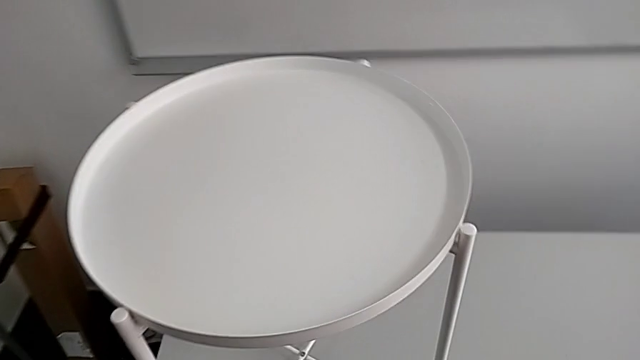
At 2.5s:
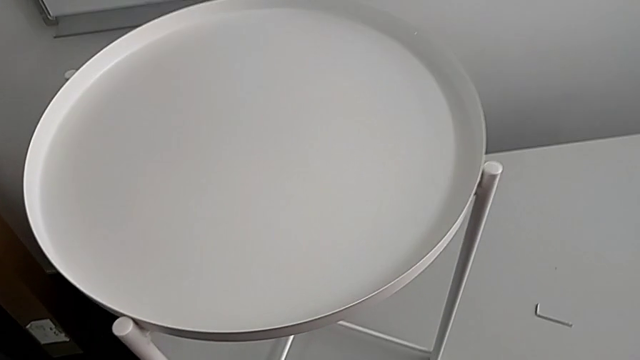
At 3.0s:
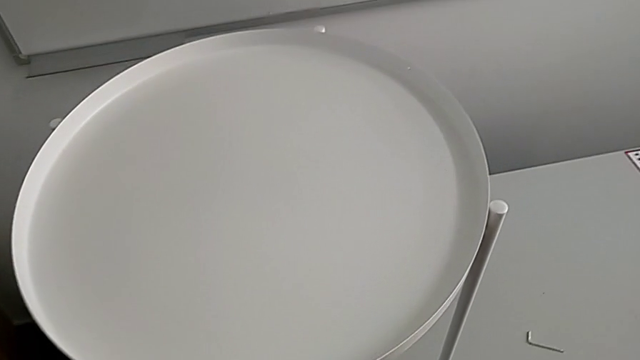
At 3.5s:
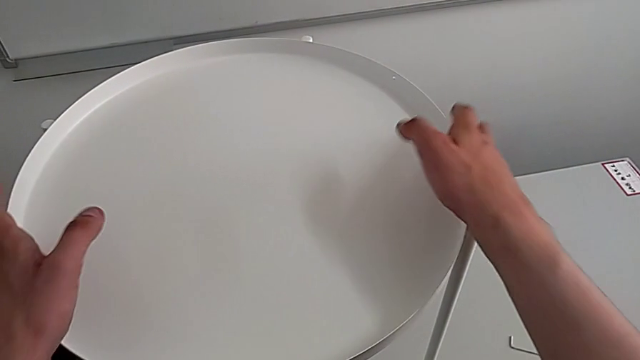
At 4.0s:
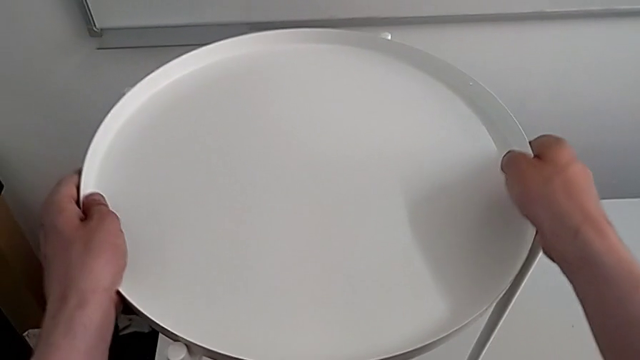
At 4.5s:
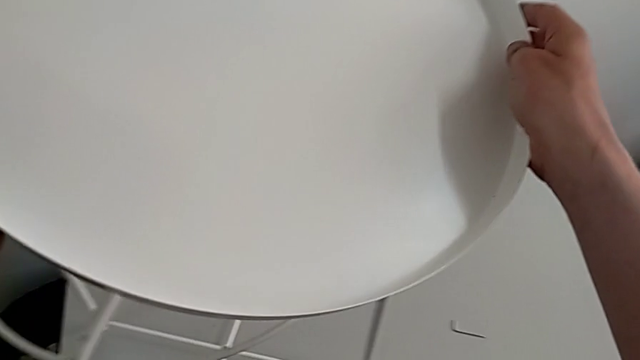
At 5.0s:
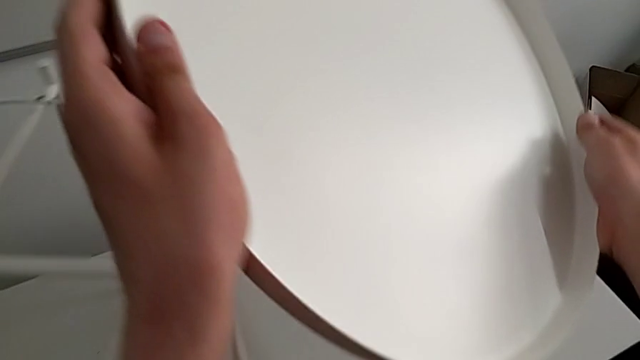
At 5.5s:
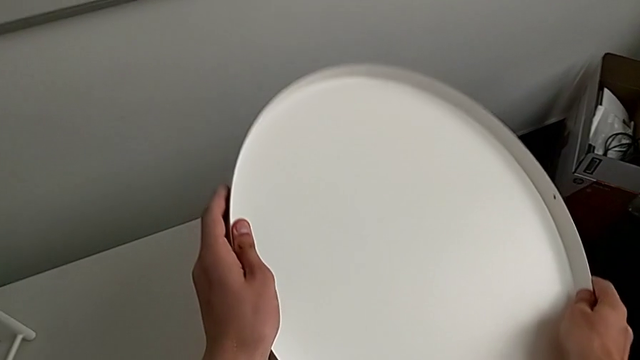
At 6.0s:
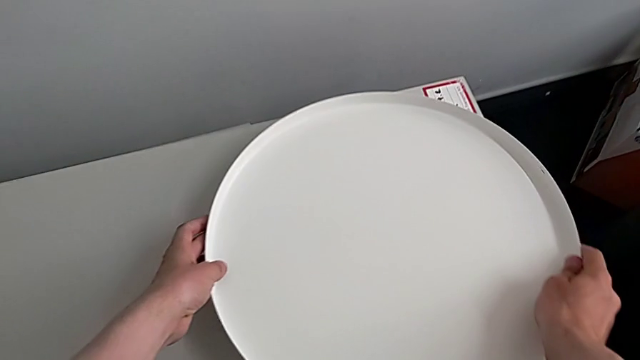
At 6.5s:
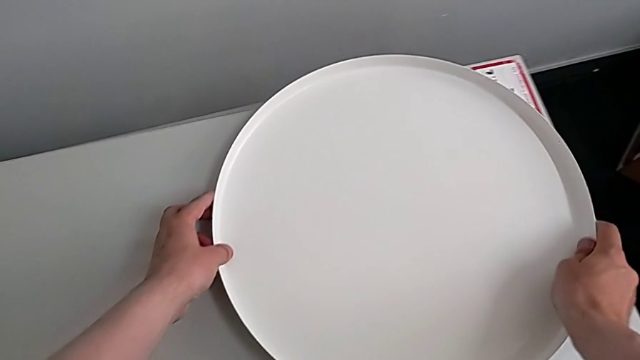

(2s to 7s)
The camera wearer removes the tray. They approach the tray, grab it, disassemble it, lift it and place it.

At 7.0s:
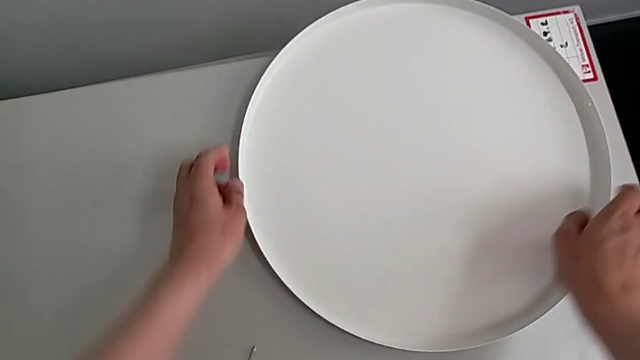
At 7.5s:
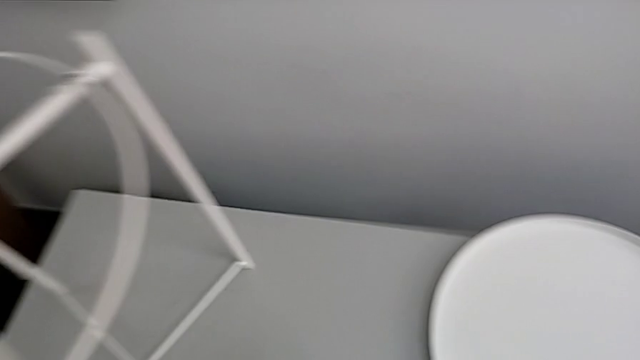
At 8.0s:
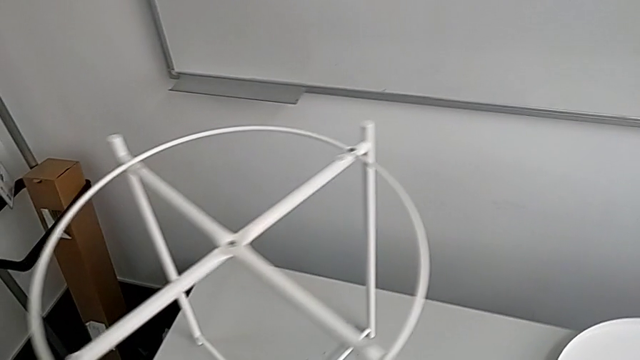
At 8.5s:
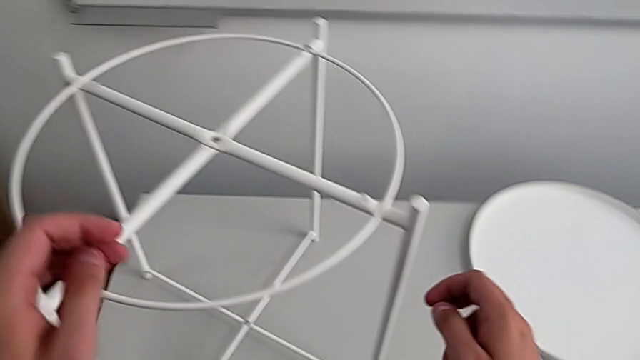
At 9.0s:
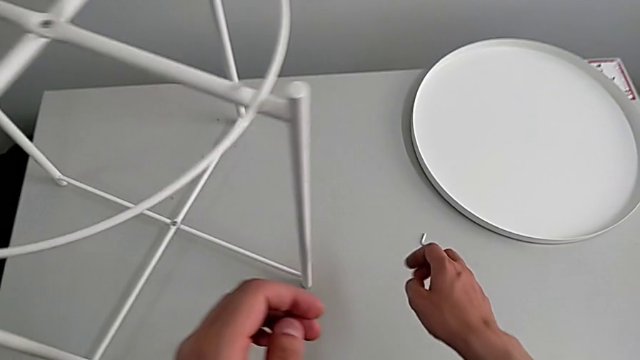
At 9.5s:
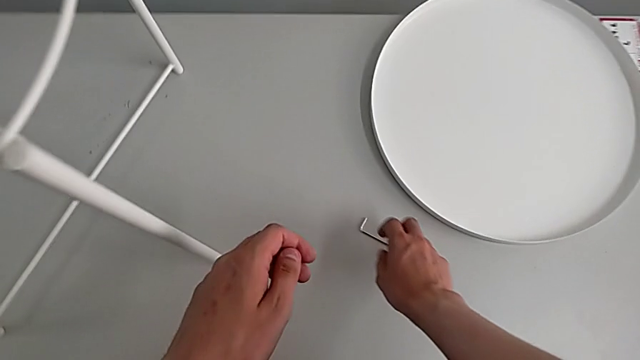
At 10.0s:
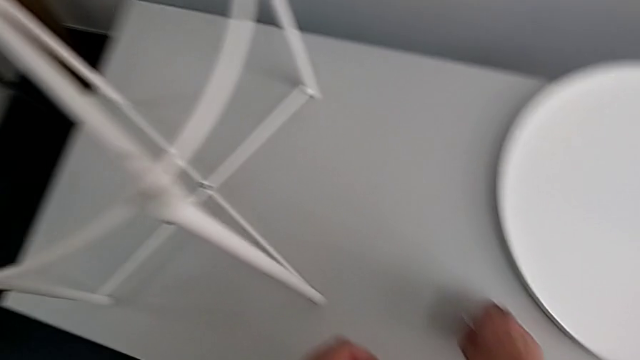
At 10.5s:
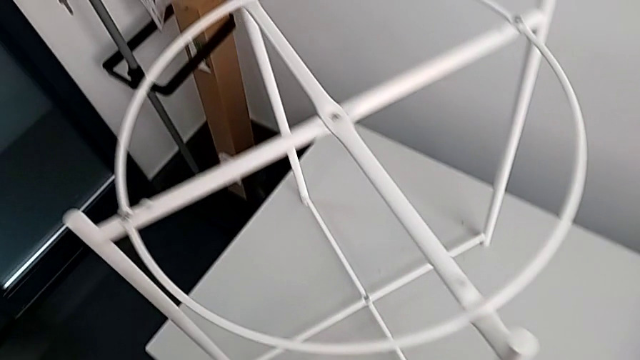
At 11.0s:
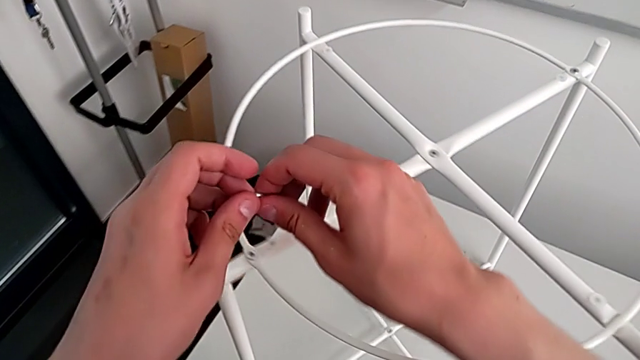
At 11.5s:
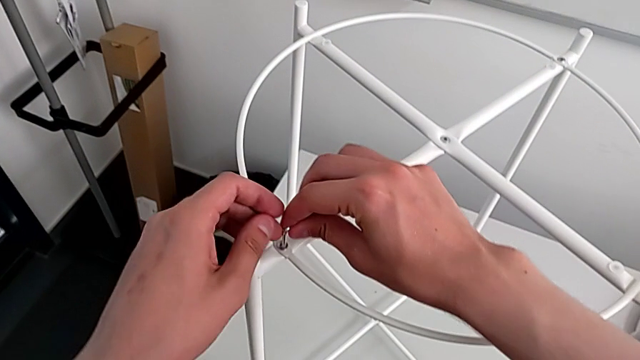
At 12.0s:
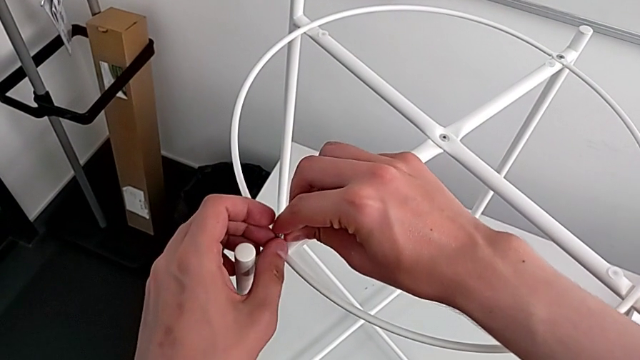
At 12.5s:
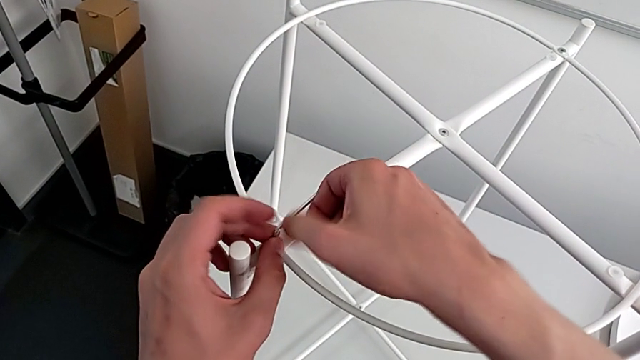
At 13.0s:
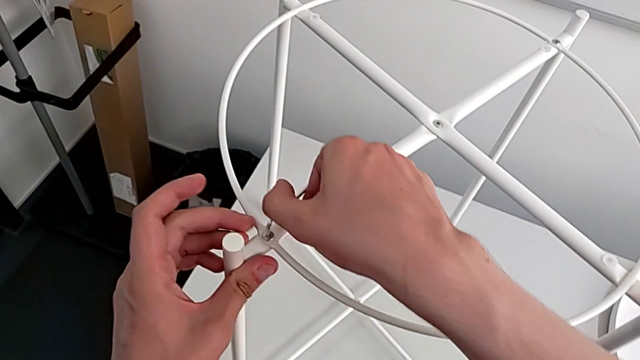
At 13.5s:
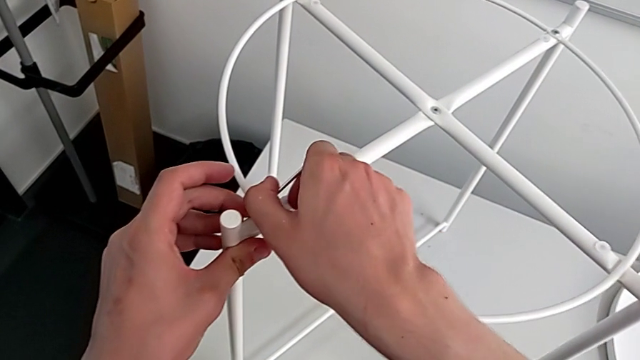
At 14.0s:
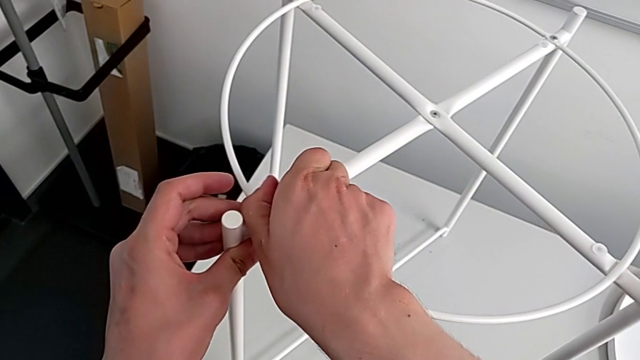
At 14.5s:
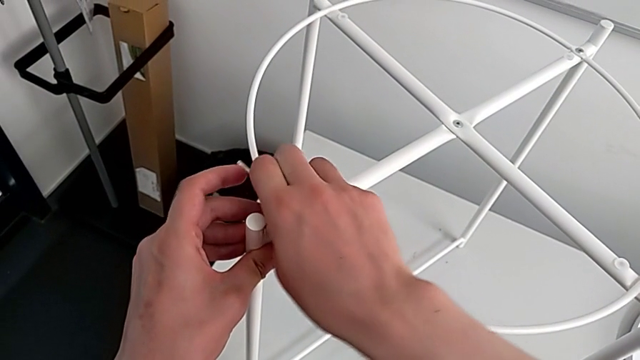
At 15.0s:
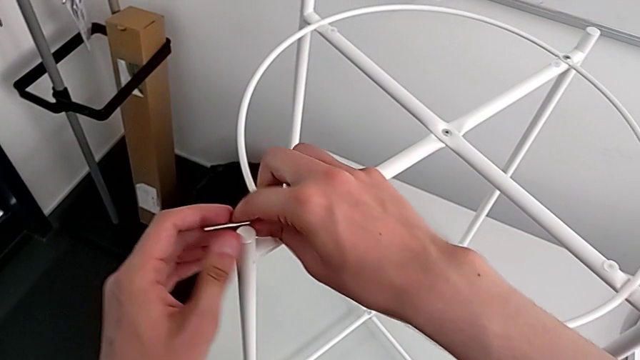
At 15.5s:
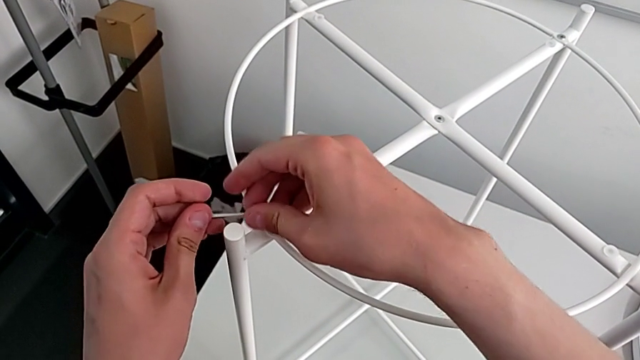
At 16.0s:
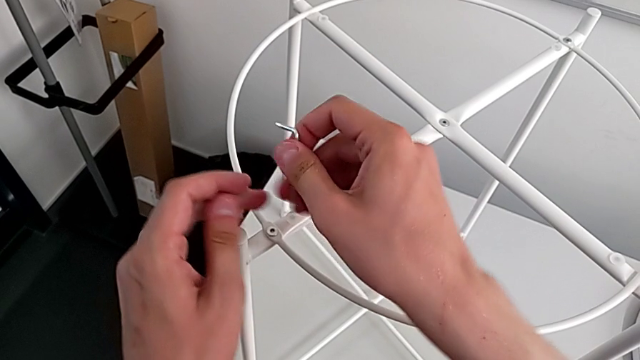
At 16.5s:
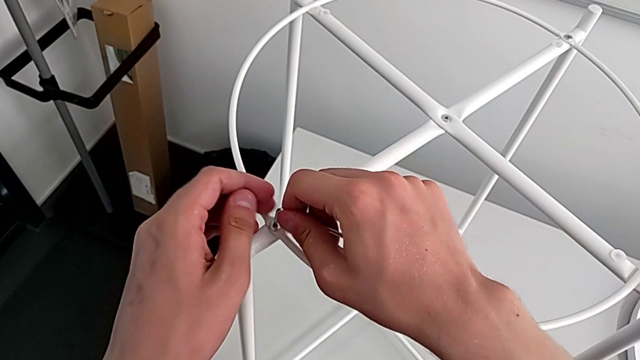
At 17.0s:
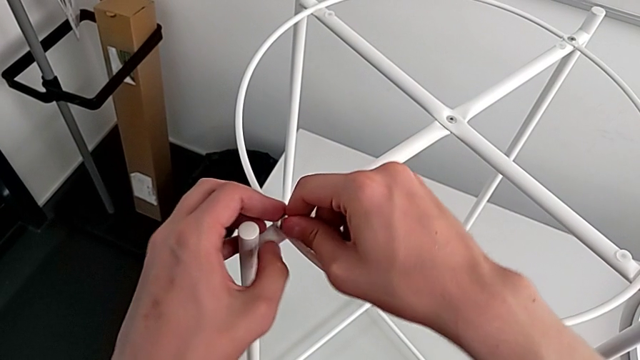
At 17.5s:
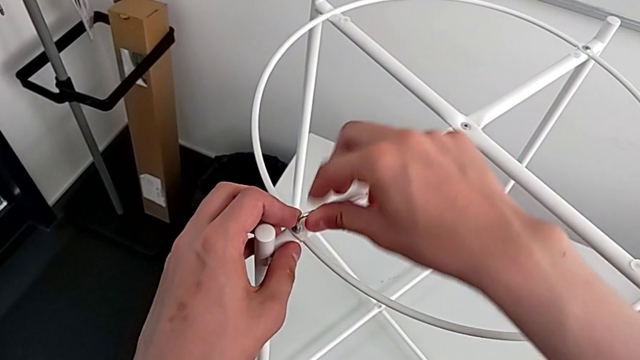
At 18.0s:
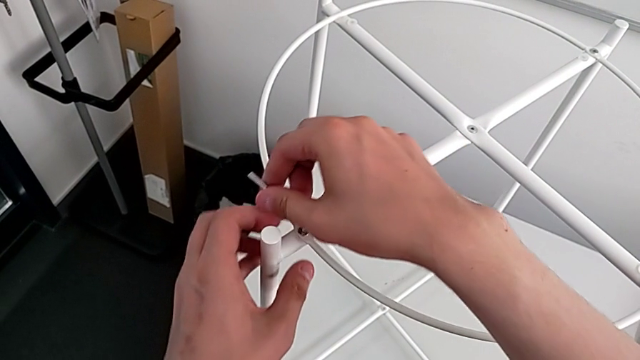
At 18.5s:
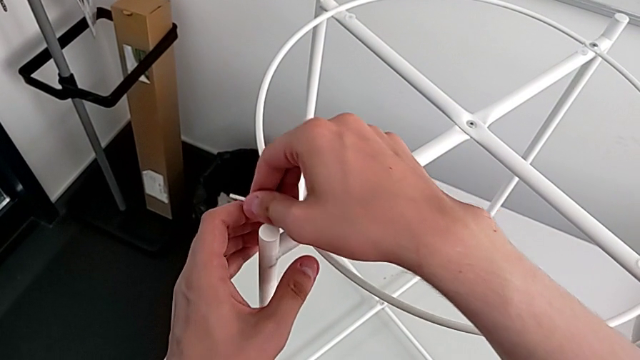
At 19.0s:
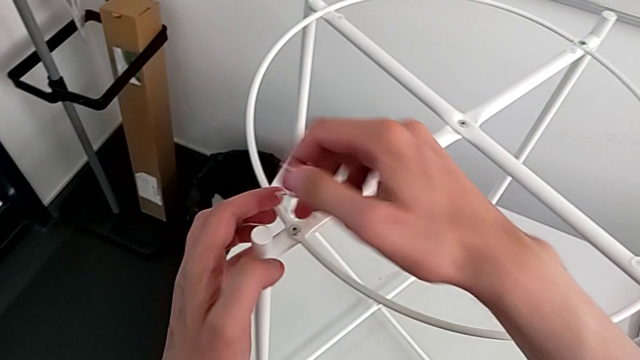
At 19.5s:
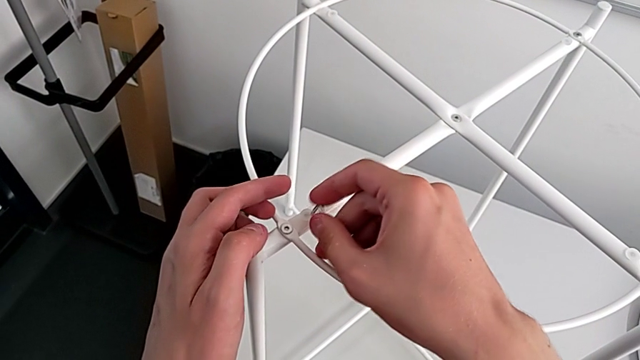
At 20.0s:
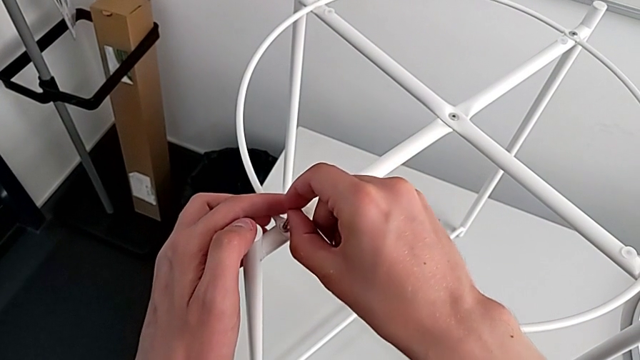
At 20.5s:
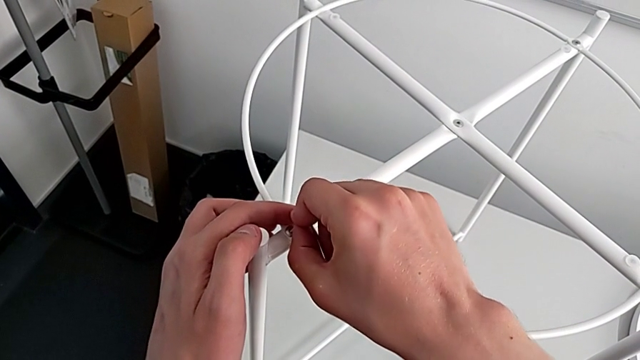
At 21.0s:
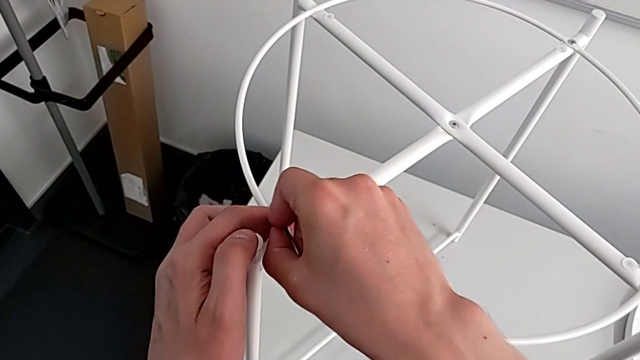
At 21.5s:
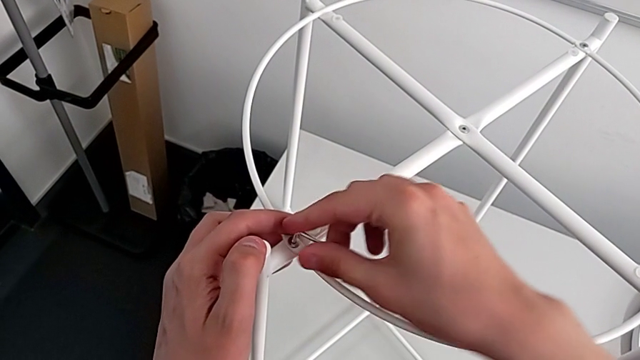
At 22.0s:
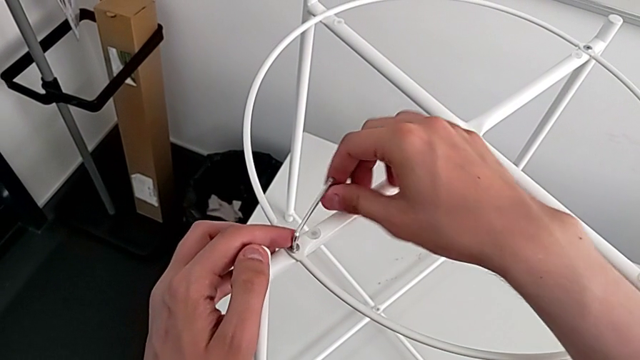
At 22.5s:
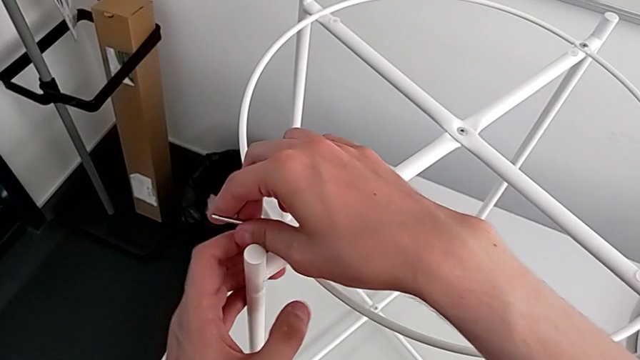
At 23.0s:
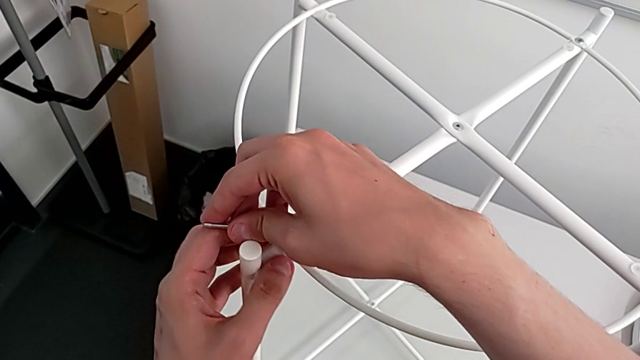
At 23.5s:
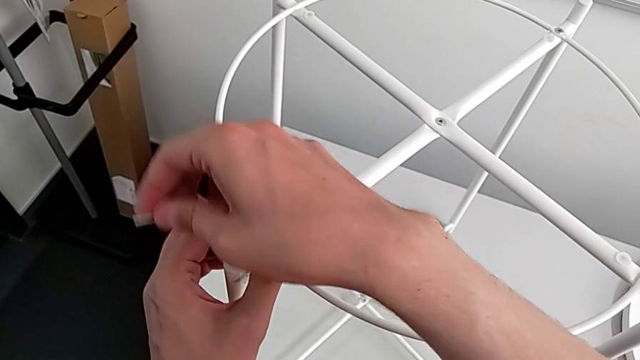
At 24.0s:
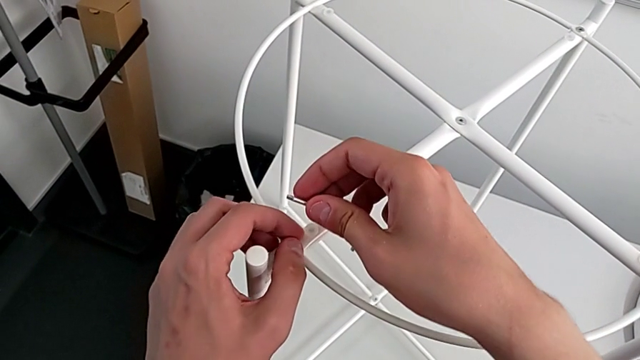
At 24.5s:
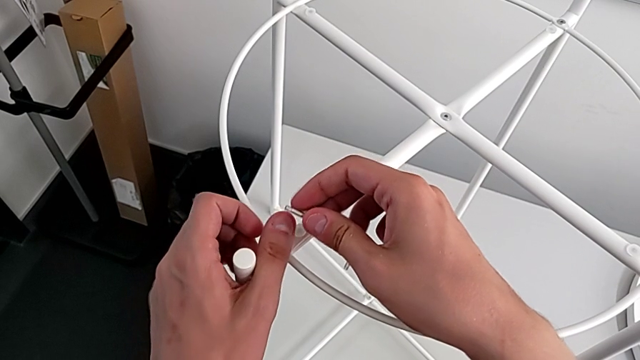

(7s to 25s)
The camera wearer is removing the circle. They approach the tray table, grab the Allen wrench, approach the hex socket head, insert the Allen wrench, wrongly unscrew the hex socket head, not using the long part of the Allen wrench, withdraw the Allen wrench and inspect the hex socket head.
